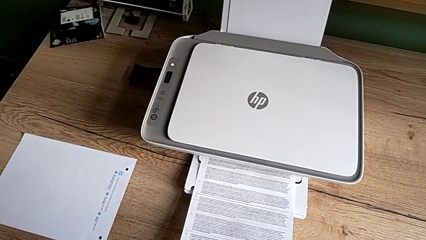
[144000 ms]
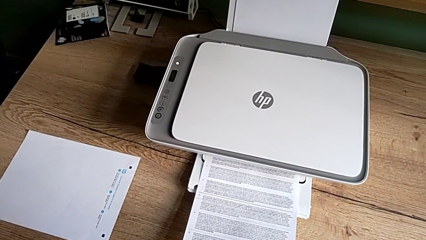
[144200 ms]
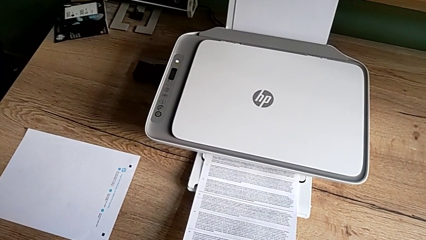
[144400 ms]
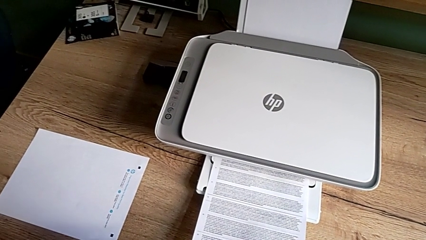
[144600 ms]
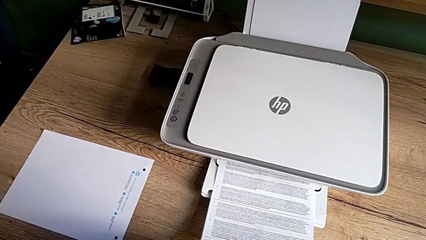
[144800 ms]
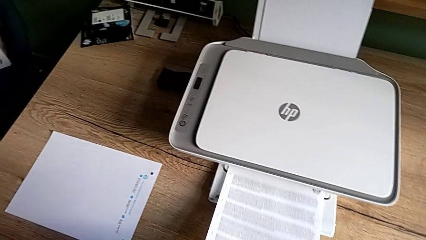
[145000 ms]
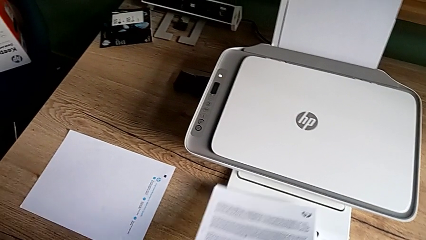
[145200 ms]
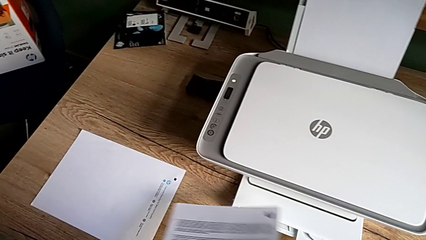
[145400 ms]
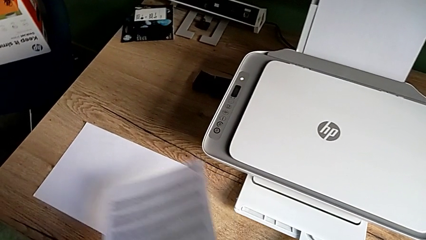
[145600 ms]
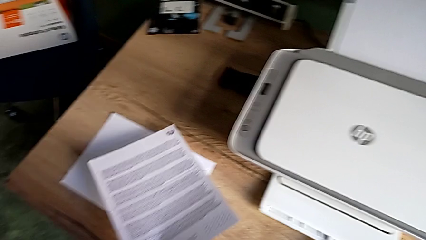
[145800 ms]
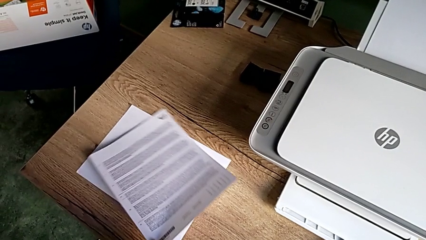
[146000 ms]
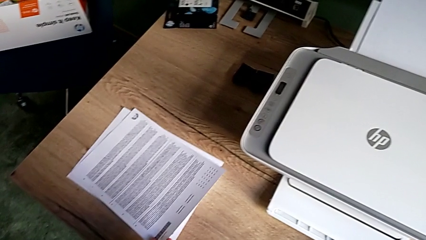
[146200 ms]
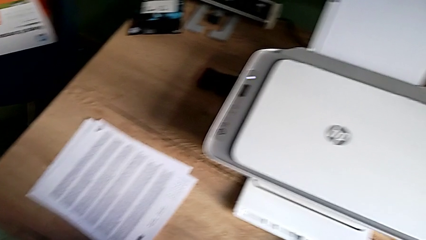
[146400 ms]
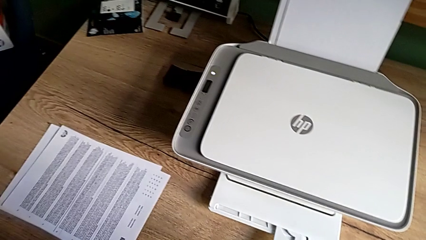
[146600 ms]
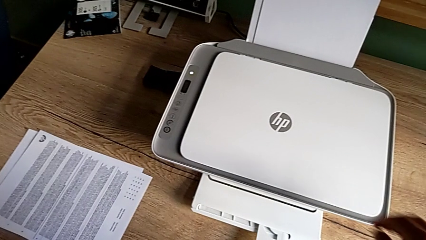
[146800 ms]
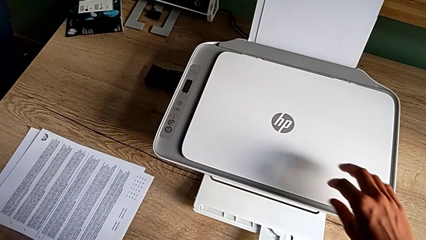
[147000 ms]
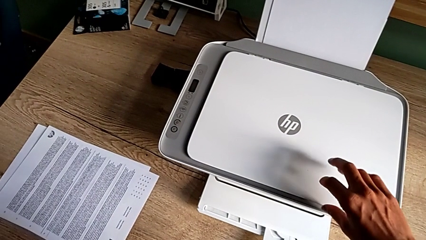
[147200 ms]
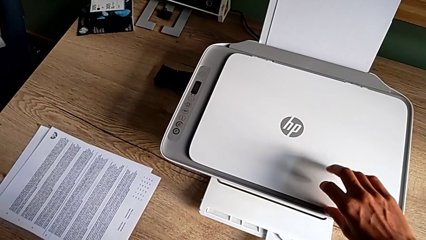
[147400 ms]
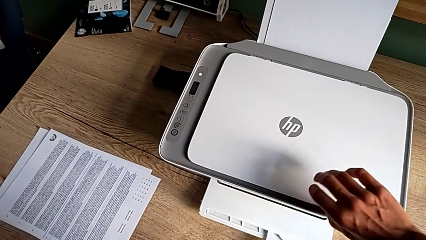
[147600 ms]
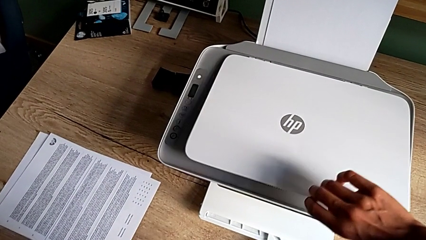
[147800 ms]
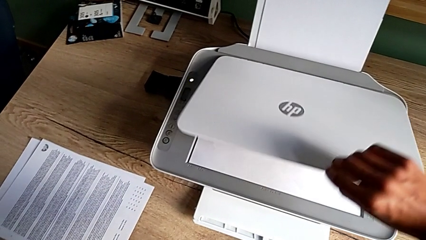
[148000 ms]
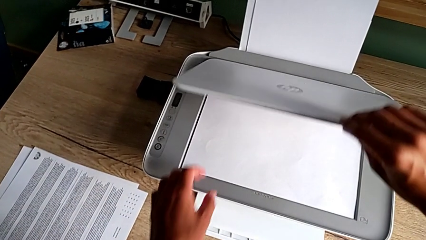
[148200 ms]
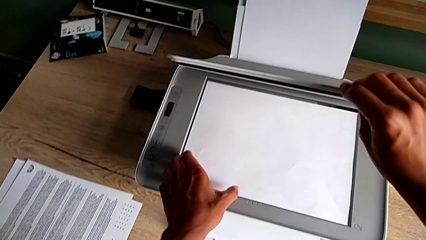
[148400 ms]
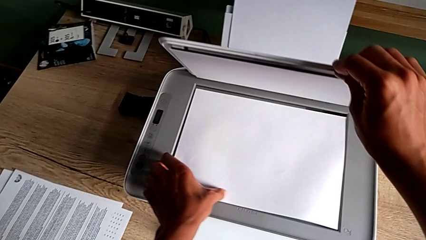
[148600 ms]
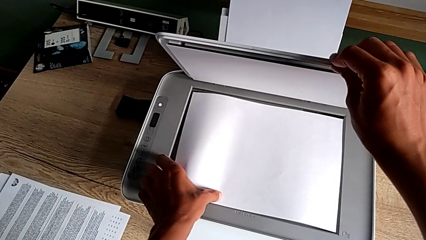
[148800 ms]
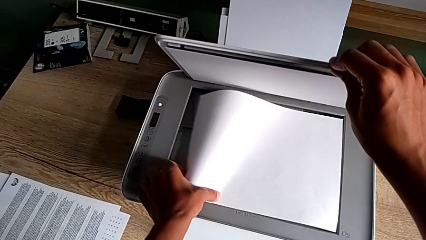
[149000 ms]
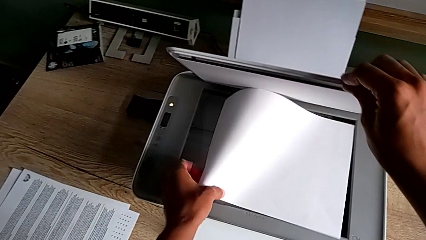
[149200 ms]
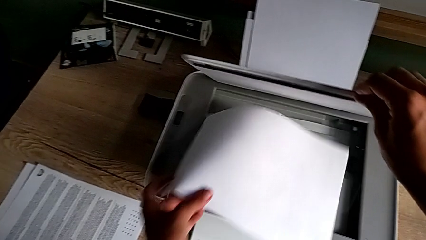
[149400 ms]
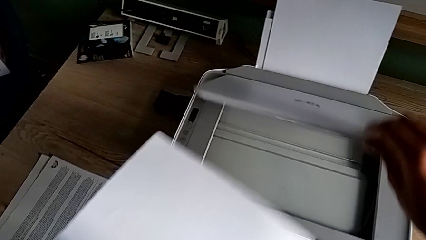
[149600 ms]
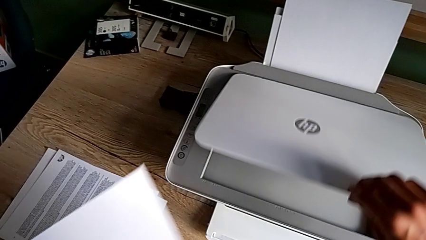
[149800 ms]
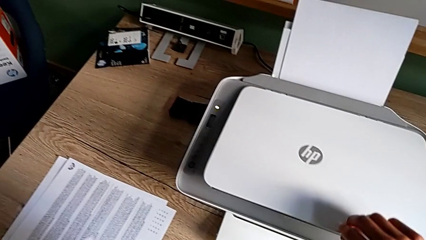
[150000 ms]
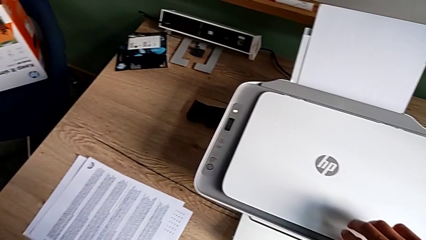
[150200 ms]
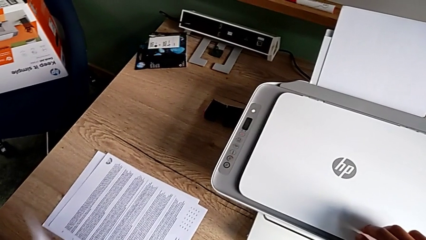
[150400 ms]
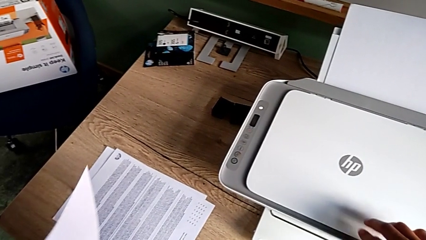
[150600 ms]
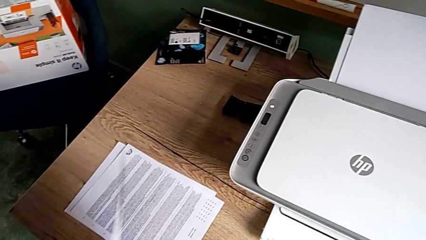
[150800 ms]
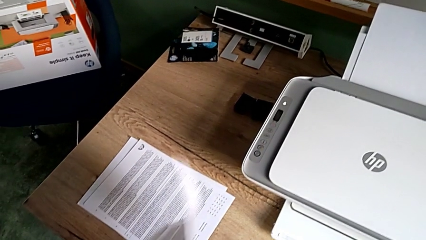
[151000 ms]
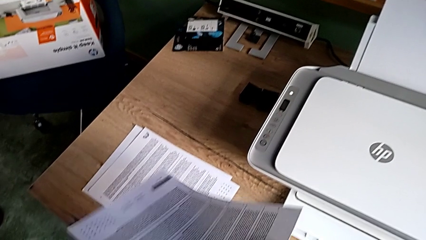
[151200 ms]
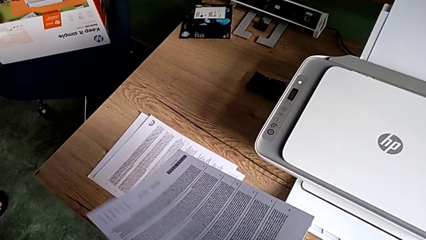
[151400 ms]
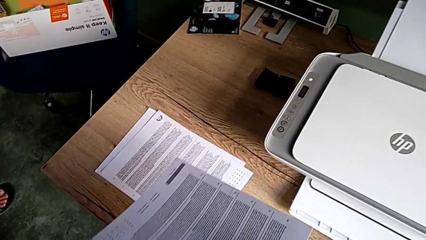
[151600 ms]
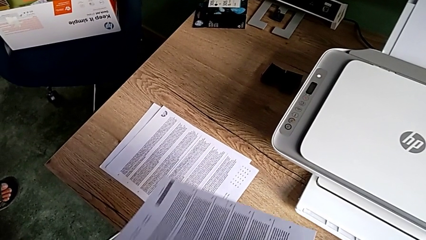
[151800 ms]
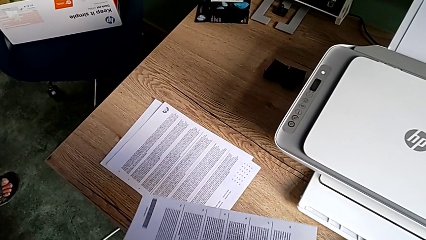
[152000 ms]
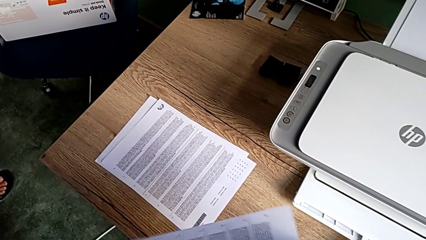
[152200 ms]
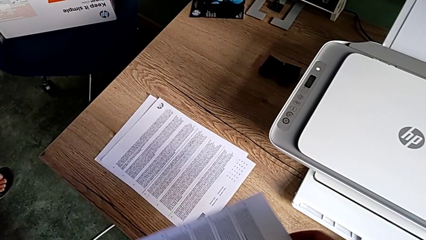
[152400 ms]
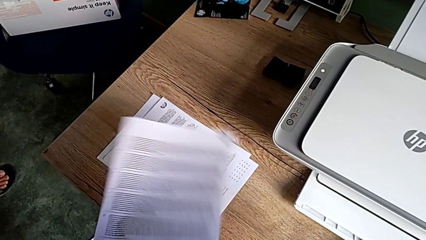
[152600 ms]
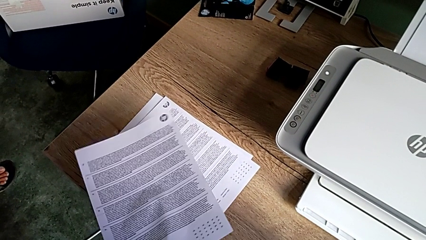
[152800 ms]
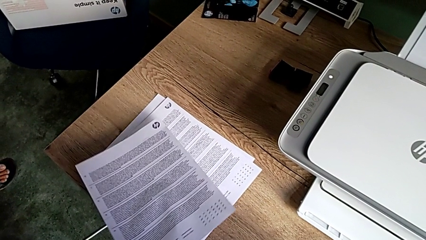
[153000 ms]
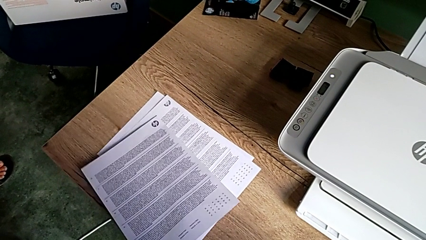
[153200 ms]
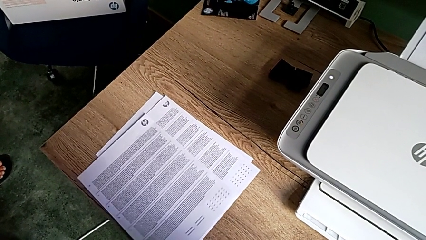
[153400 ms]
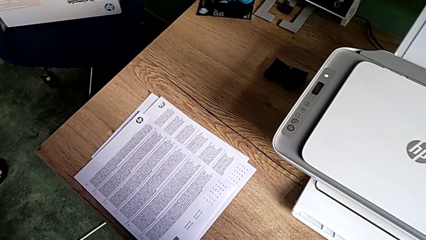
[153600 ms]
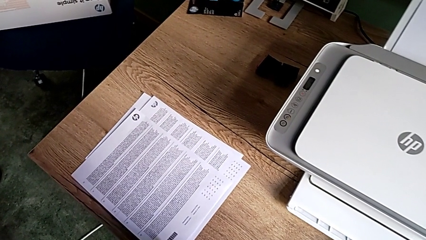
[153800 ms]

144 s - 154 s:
The camera wearer withdraws the paper. They grab the copy, place it, open the copy gate and place the paper stack.

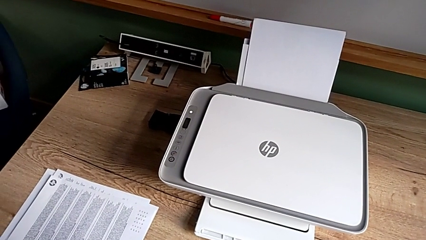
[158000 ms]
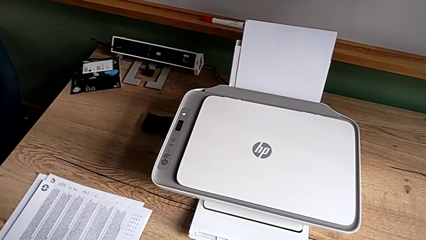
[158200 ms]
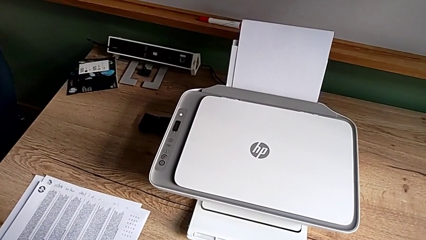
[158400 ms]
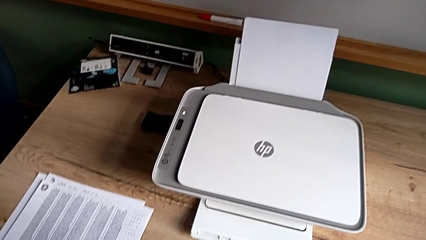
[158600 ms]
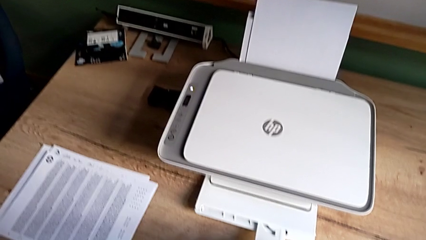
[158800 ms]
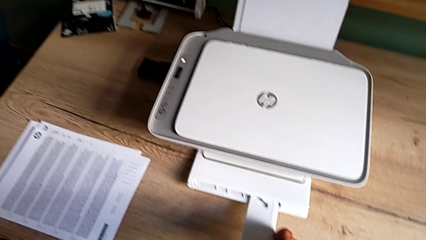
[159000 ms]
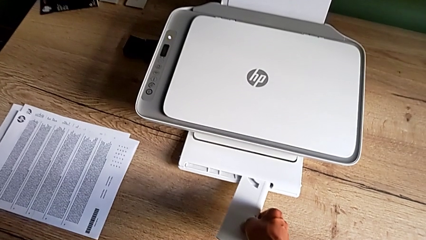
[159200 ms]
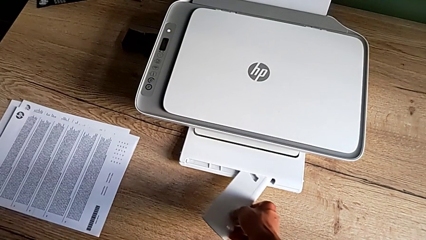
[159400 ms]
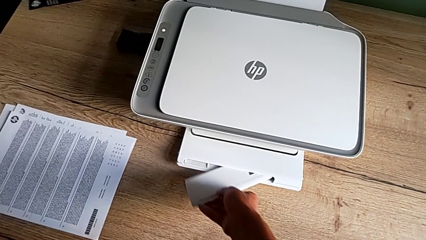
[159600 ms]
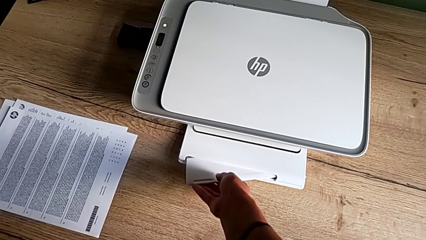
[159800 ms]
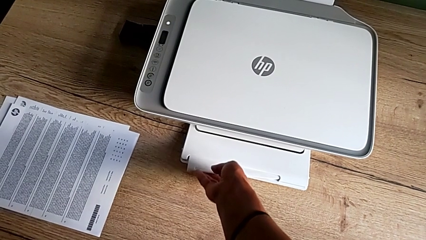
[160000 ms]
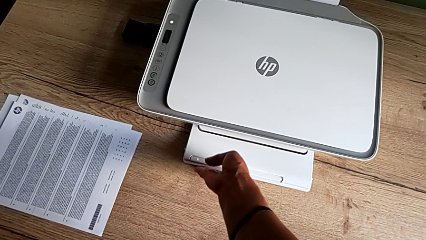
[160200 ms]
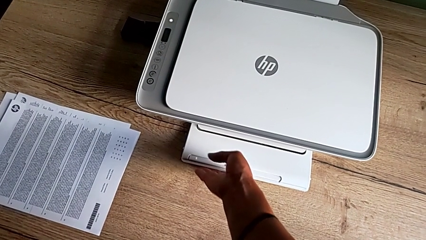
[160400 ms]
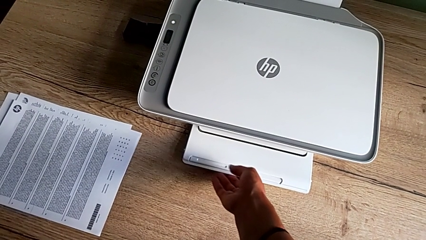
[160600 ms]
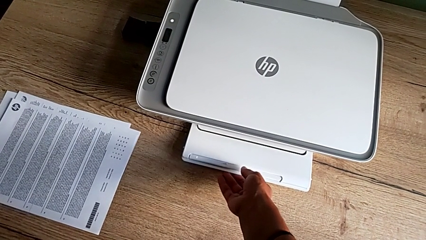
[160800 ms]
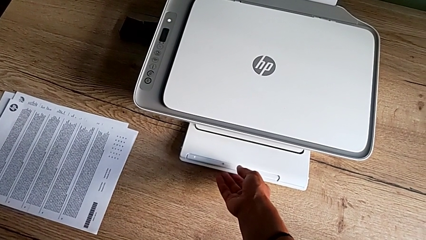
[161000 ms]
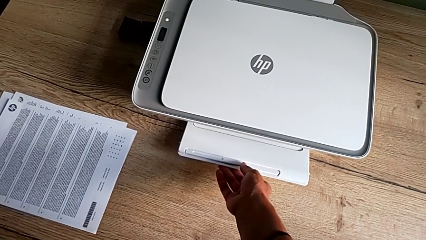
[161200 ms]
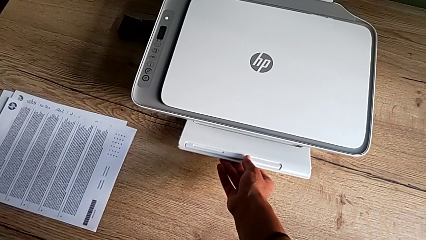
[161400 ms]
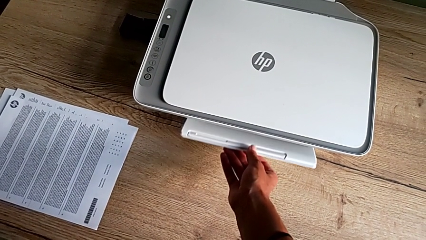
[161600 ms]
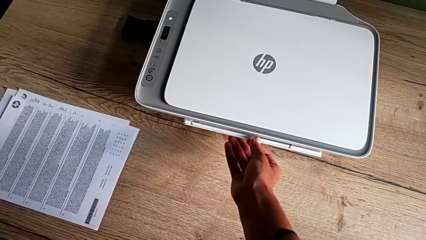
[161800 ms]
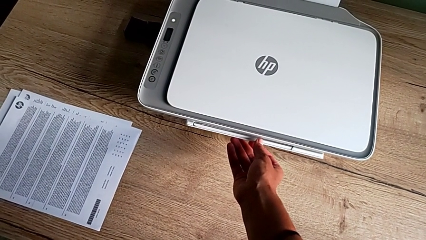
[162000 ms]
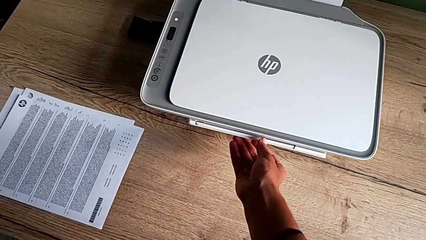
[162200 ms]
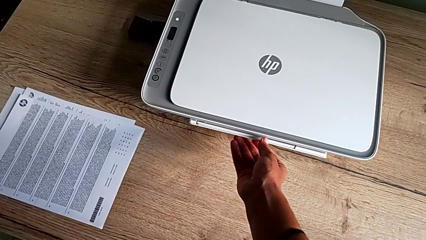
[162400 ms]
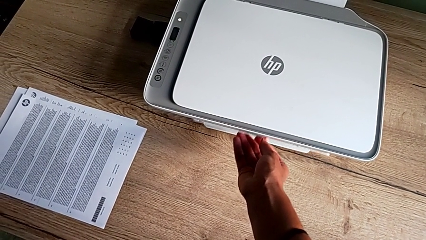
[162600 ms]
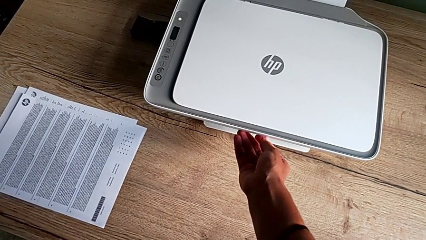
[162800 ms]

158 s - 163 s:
The camera wearer closes the tray. They insert the folding paper tray and close the paper tray.

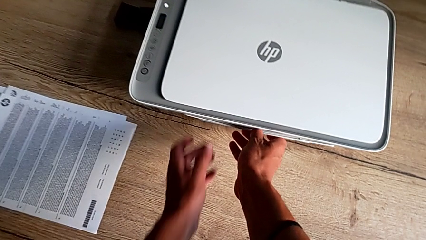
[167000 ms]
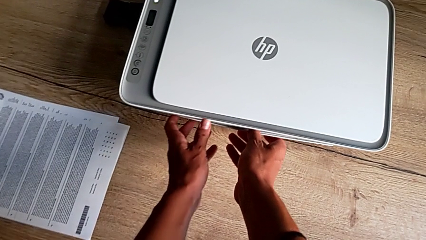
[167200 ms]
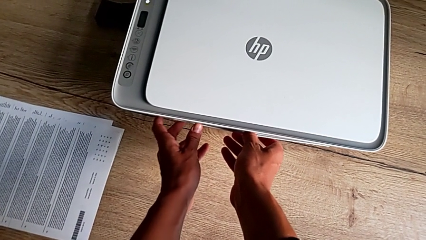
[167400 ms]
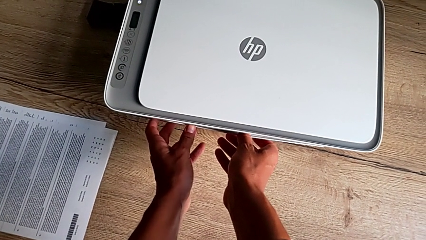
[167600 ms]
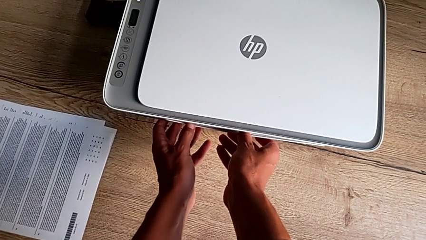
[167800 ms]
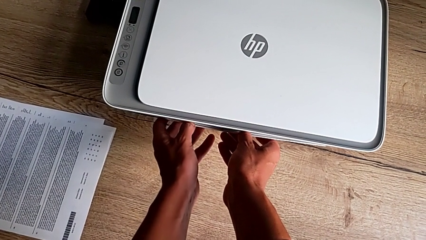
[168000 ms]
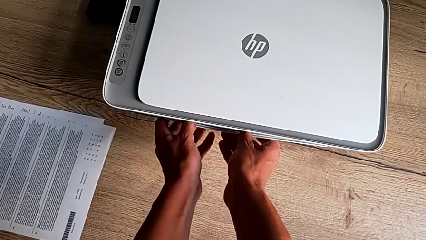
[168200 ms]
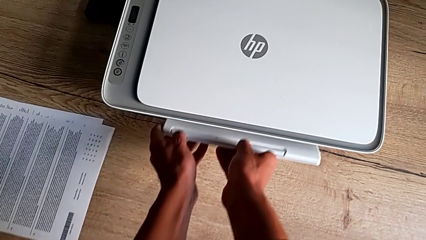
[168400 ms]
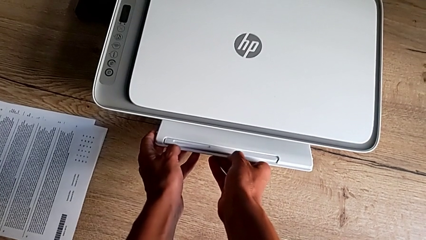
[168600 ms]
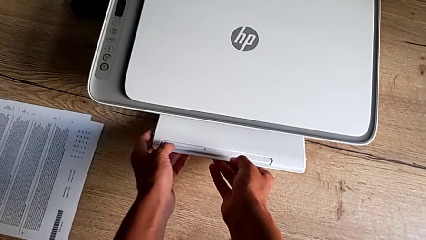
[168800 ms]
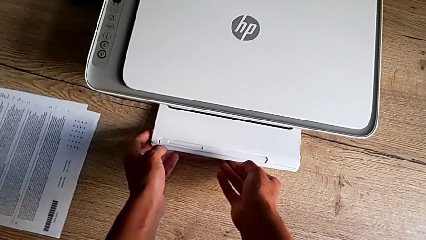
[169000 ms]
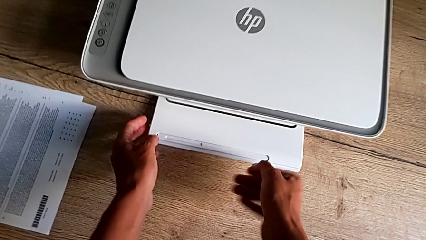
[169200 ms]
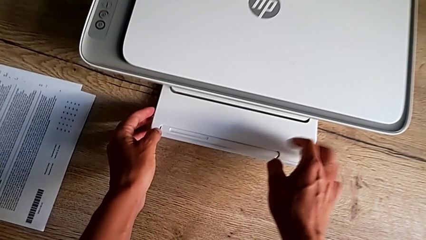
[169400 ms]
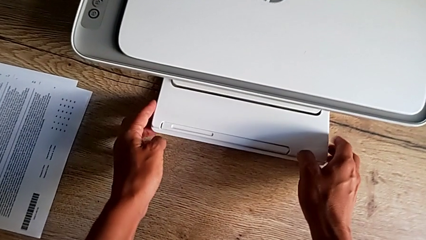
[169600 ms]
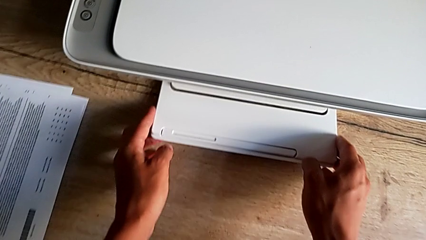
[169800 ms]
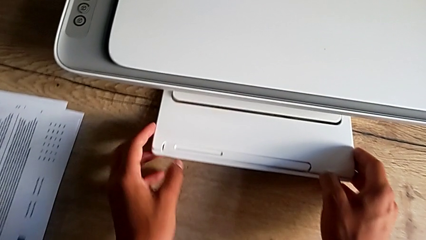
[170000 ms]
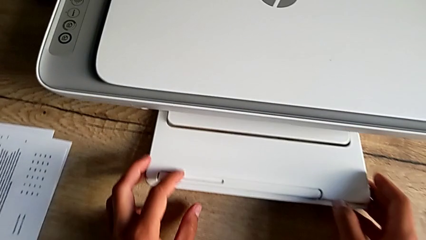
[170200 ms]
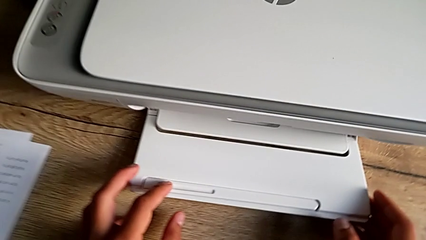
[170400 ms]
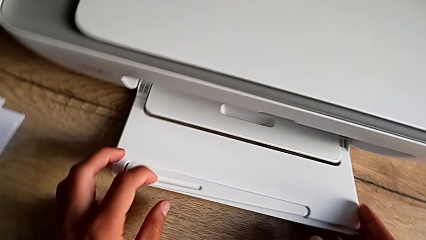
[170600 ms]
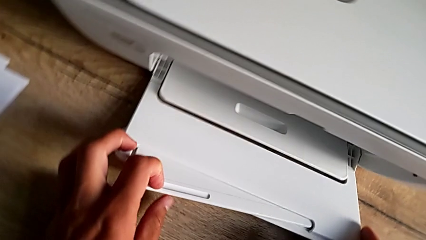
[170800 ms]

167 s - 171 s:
The camera wearer is exchanging the ink cartridge. They open the paper tray.
